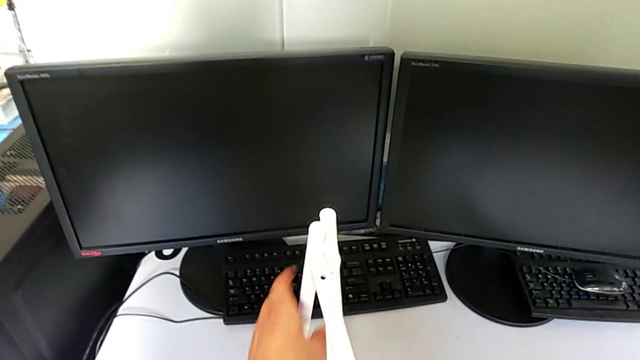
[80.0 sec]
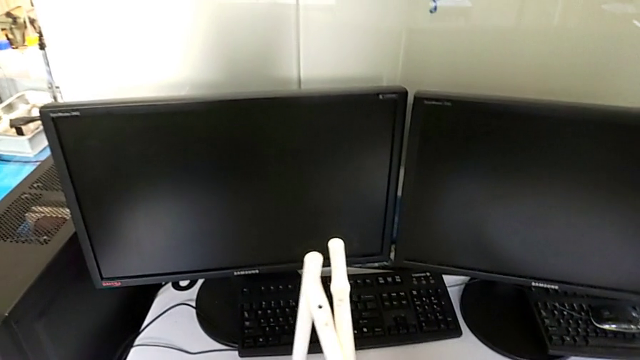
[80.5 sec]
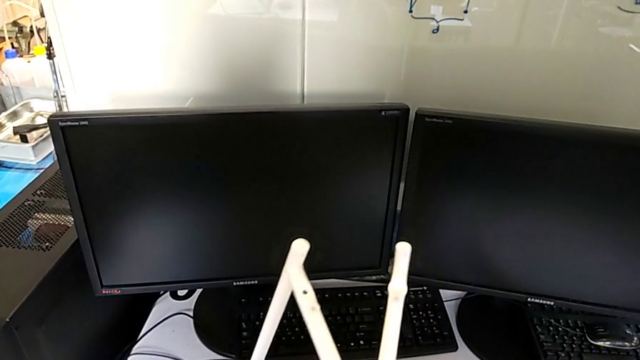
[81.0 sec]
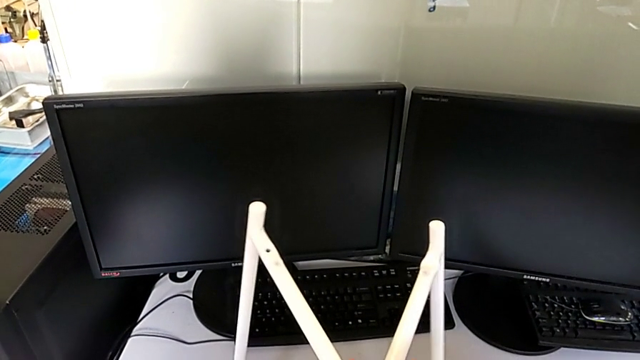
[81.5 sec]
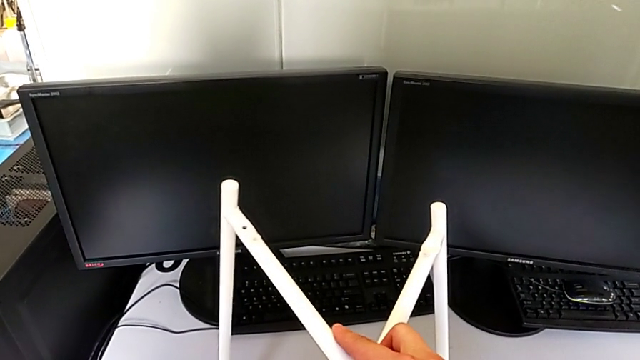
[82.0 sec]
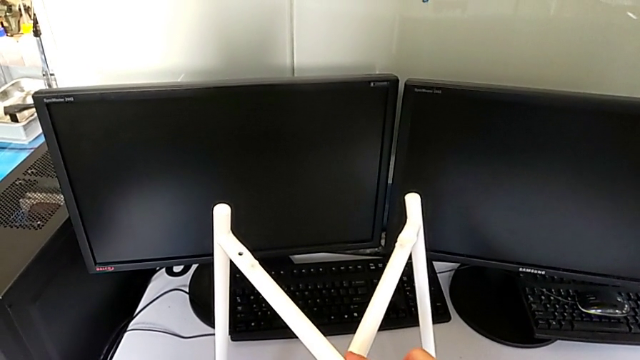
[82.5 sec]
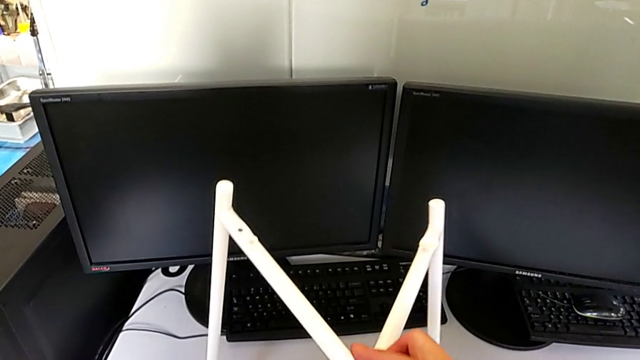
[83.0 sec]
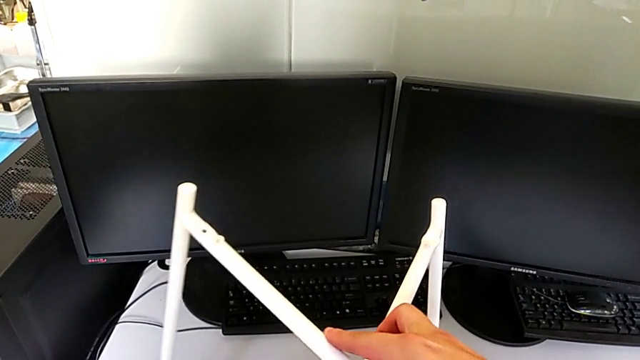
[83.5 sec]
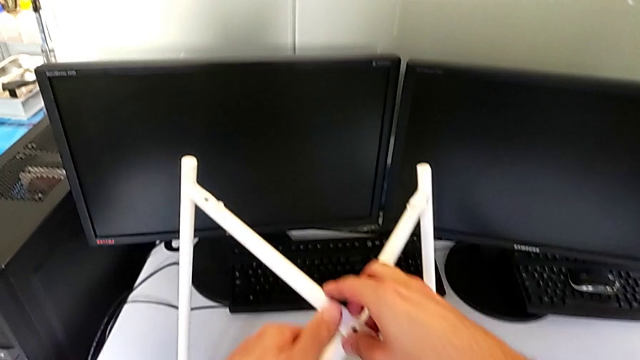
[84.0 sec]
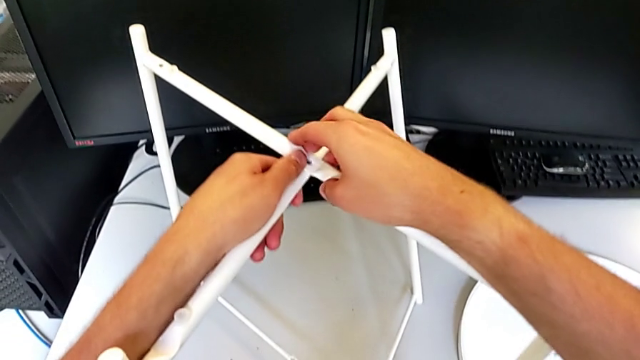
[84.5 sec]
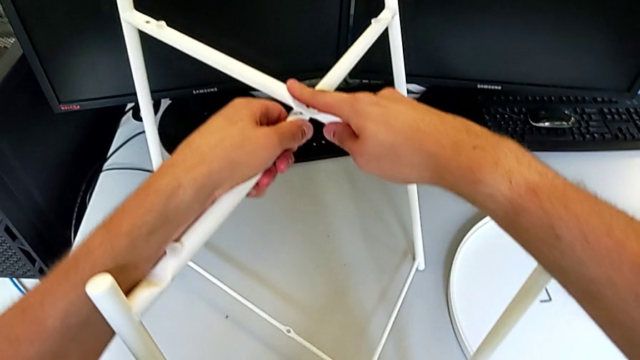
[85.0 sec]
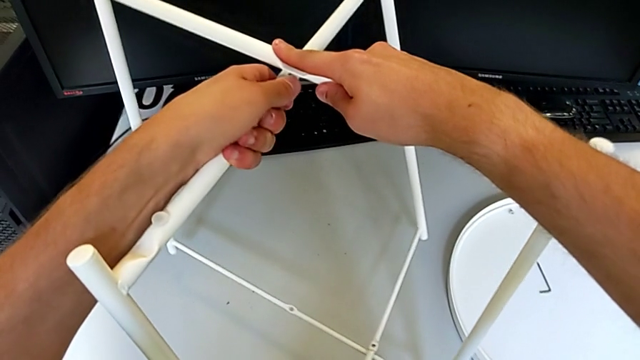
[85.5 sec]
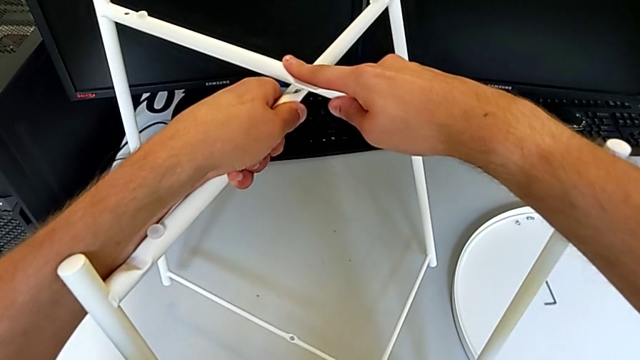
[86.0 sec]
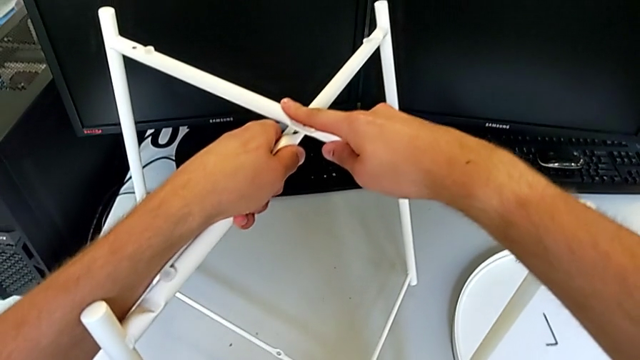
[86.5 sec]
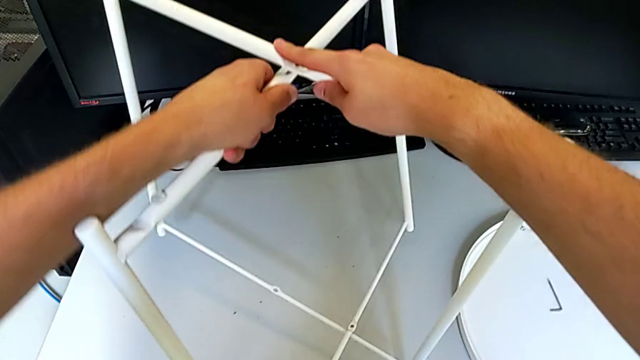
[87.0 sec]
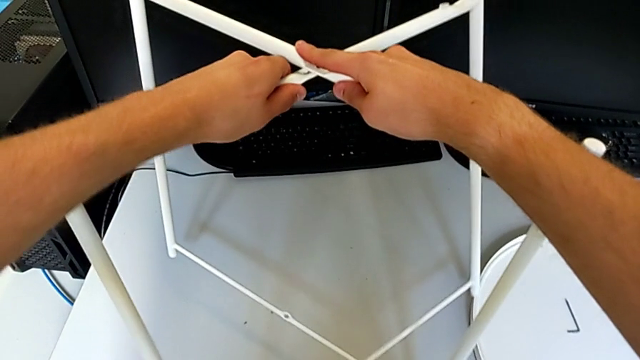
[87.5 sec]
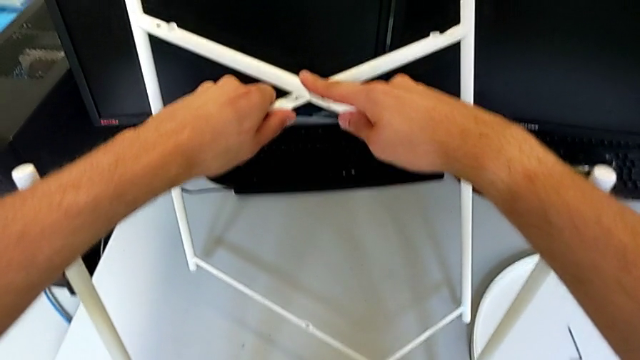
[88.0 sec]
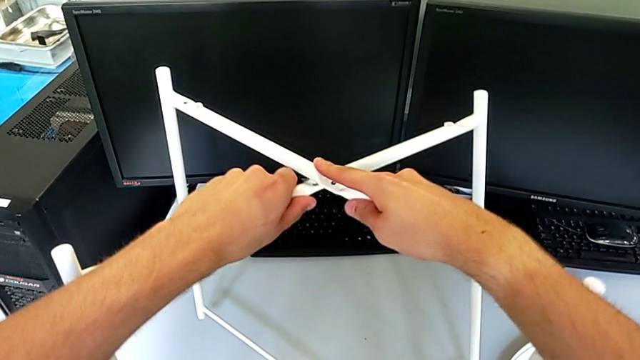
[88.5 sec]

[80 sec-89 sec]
The camera wearer is assembling the legs. They slide the leg and align it.

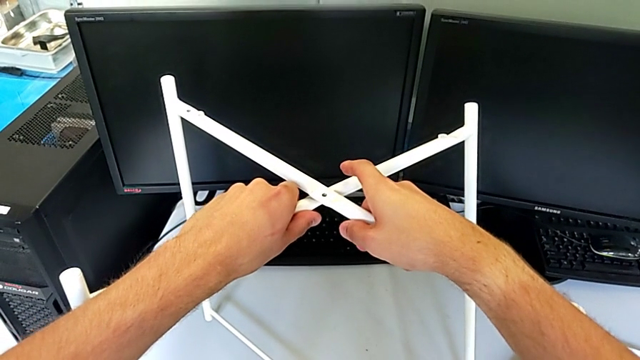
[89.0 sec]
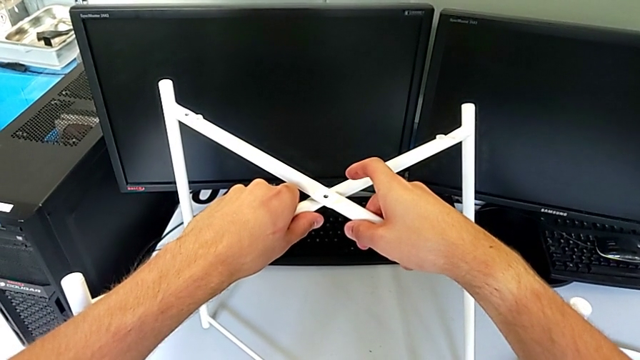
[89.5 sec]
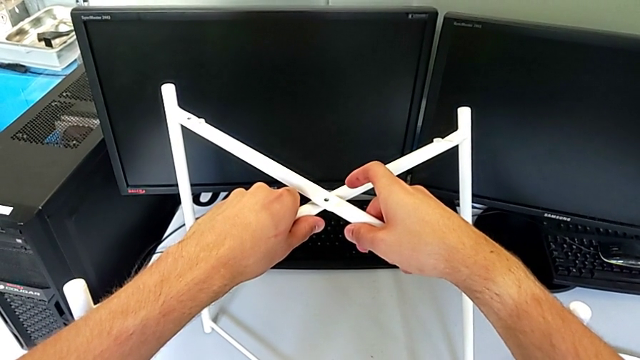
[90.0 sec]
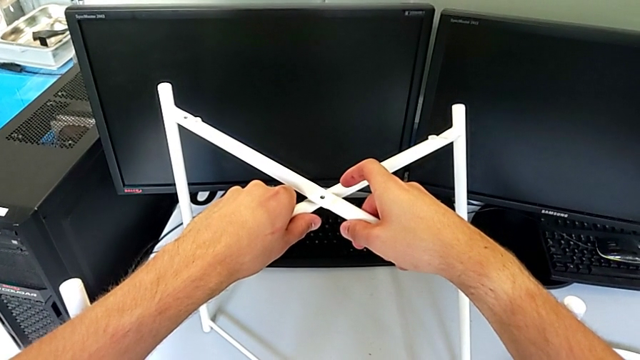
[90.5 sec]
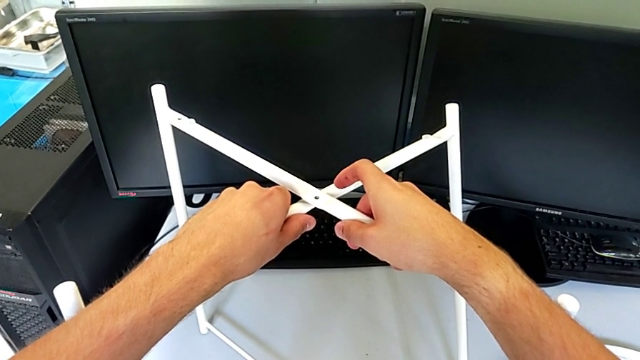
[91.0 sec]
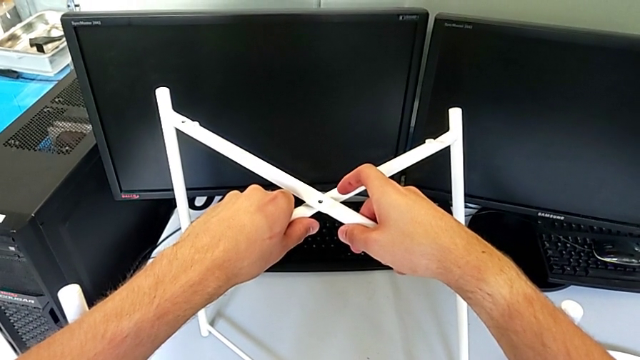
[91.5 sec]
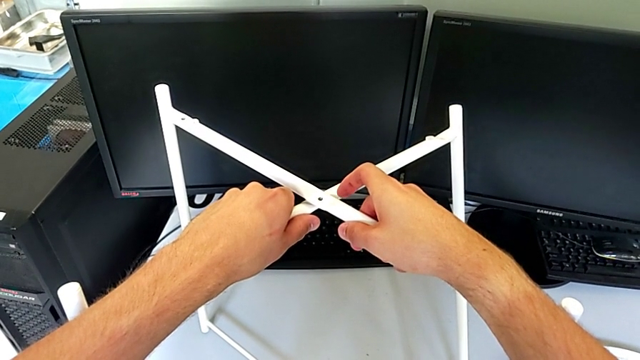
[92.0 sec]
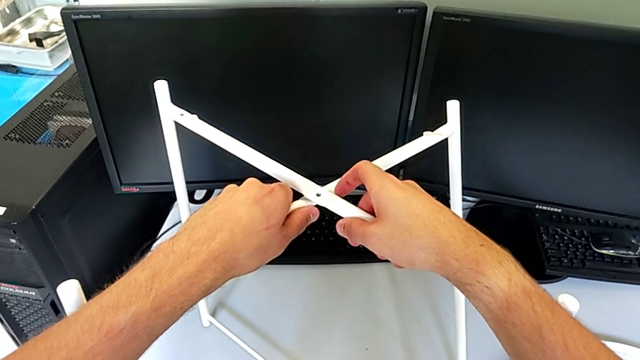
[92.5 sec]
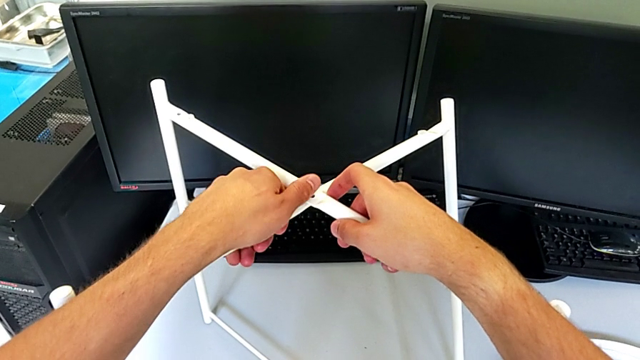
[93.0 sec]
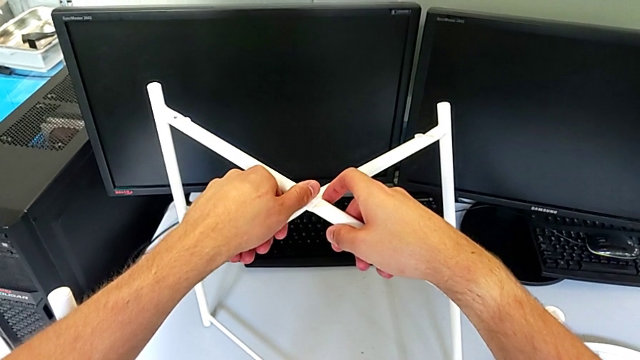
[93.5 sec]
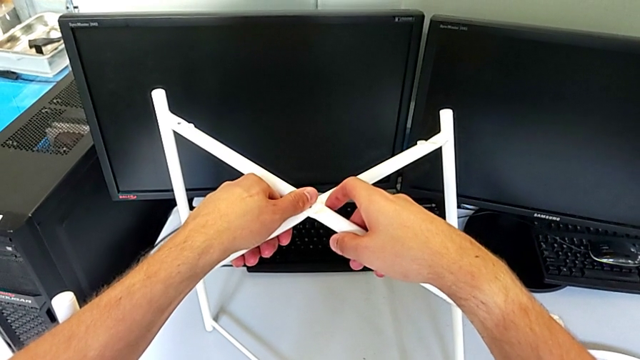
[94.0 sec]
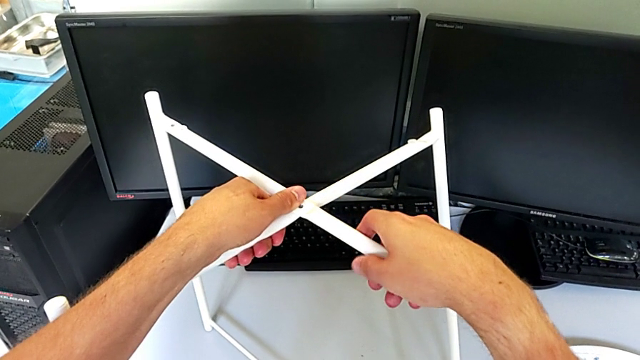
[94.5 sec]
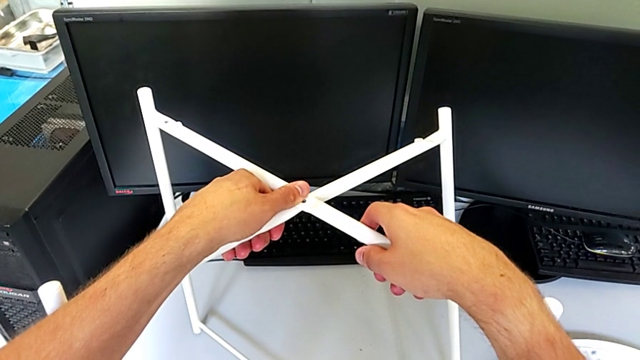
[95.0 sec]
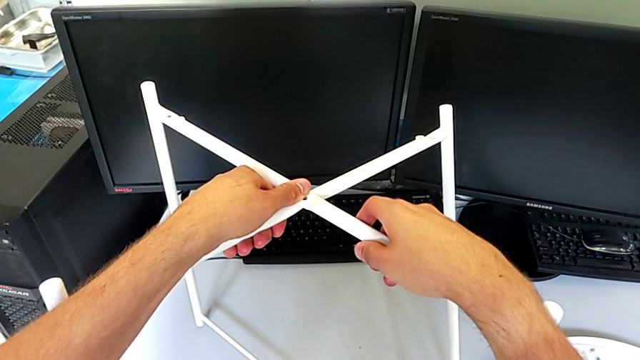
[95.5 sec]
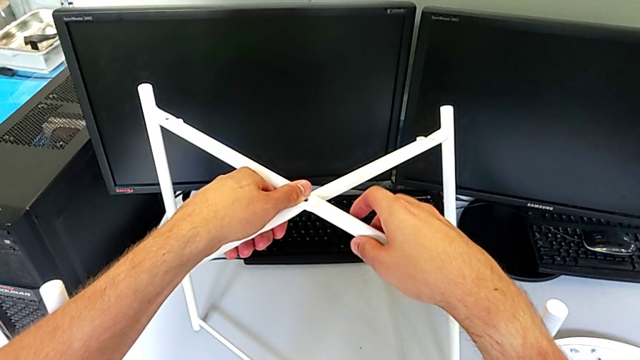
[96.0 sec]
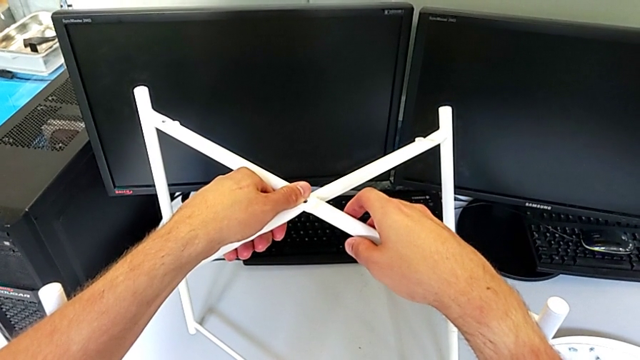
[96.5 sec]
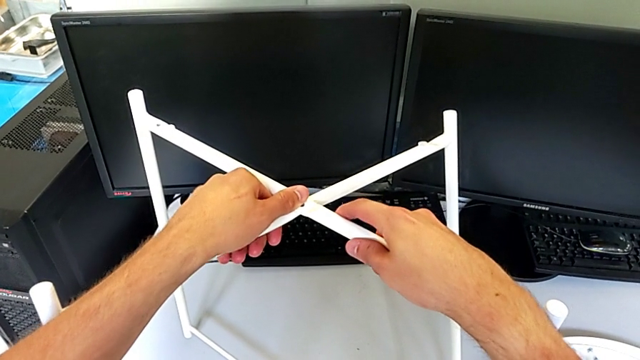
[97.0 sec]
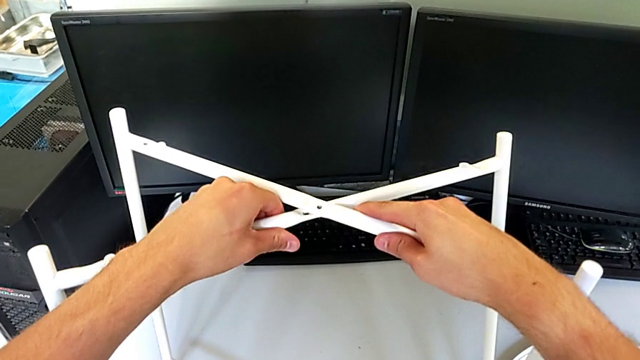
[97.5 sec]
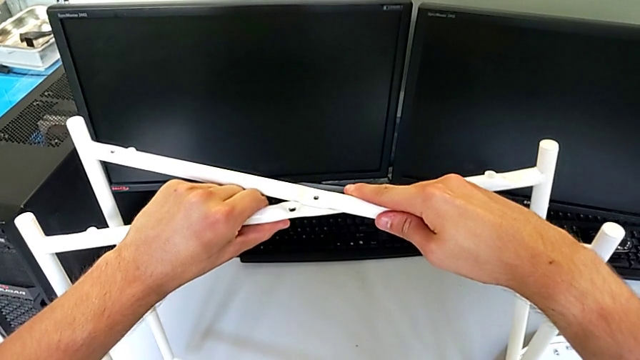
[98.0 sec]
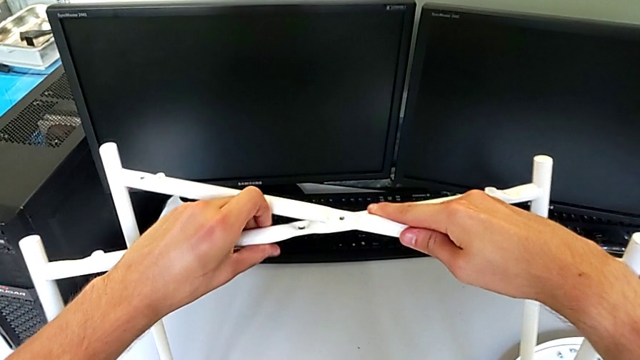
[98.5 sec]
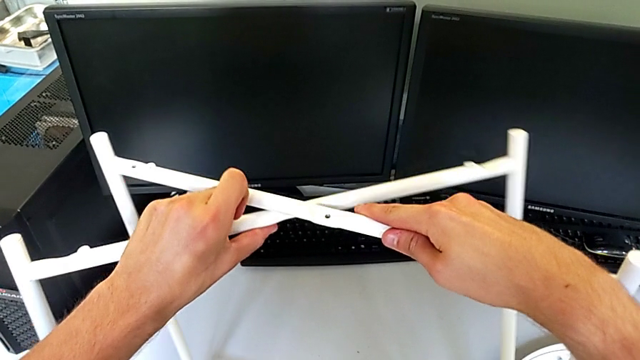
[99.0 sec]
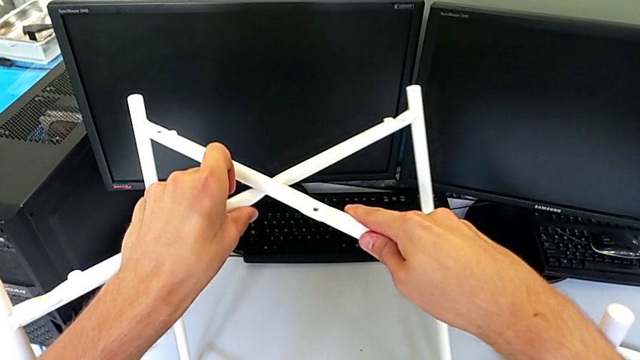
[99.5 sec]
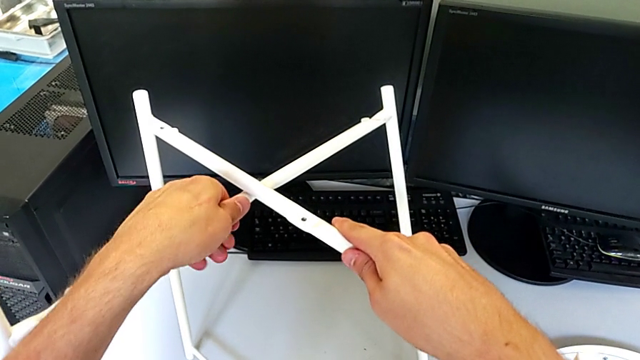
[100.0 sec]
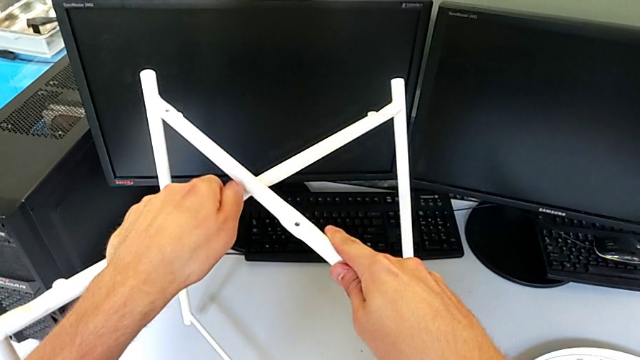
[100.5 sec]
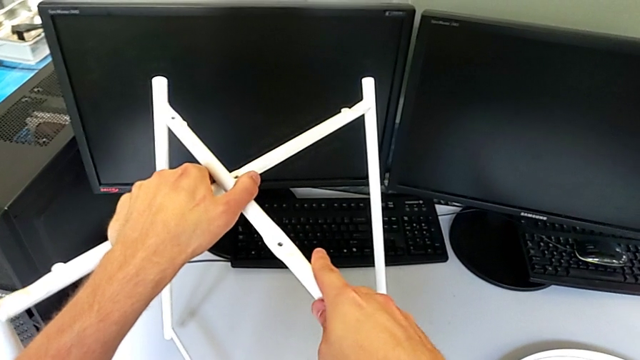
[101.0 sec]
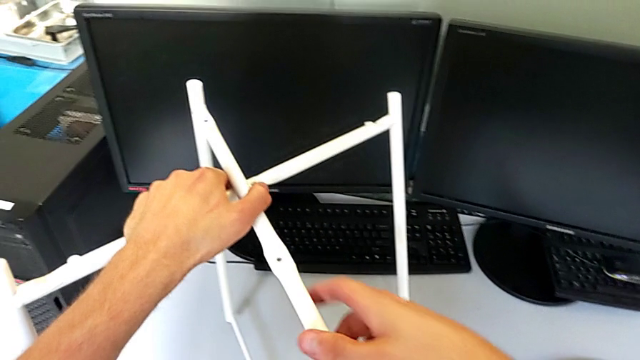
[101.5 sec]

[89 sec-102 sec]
The camera wearer is assembling the legs. They hold the leg, slide it with the right hand, slide it with the left hand and begin to slide it.
